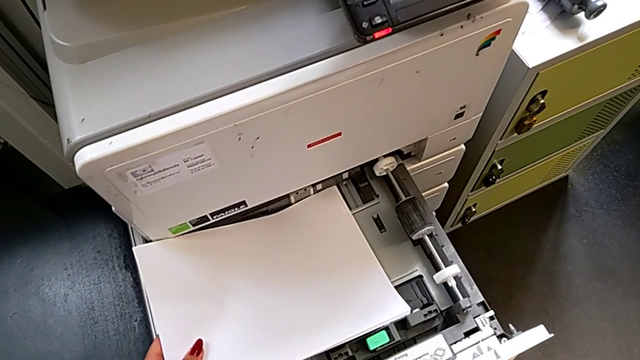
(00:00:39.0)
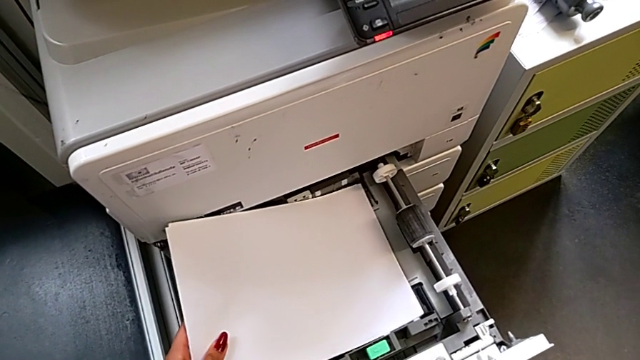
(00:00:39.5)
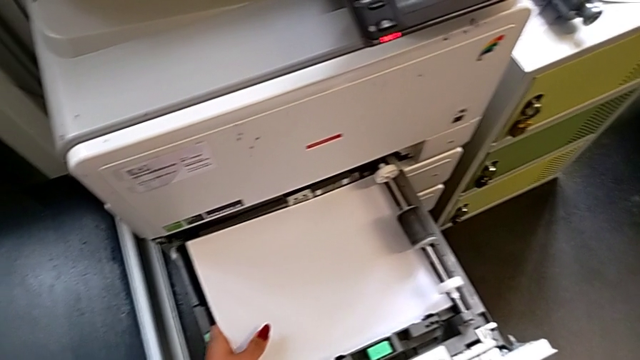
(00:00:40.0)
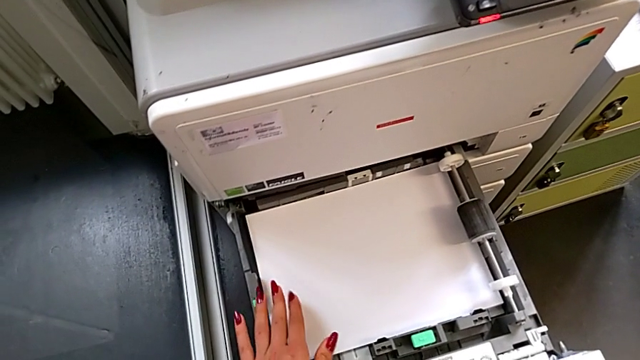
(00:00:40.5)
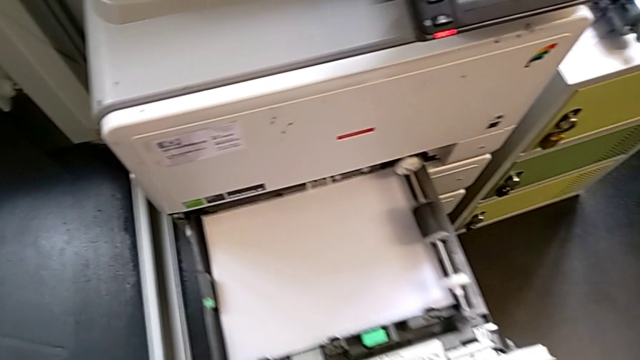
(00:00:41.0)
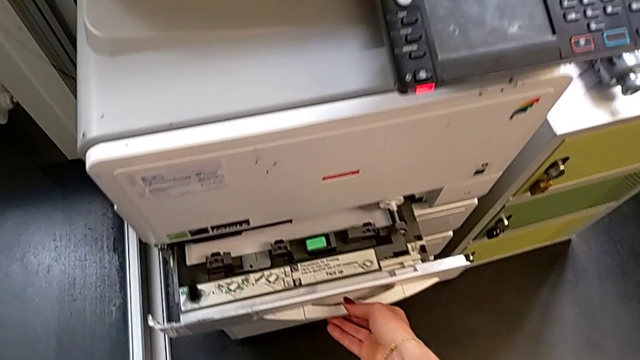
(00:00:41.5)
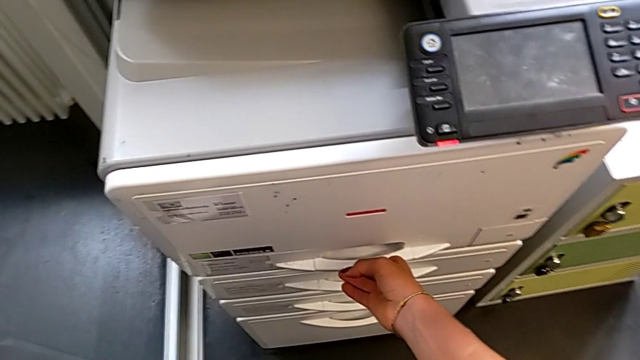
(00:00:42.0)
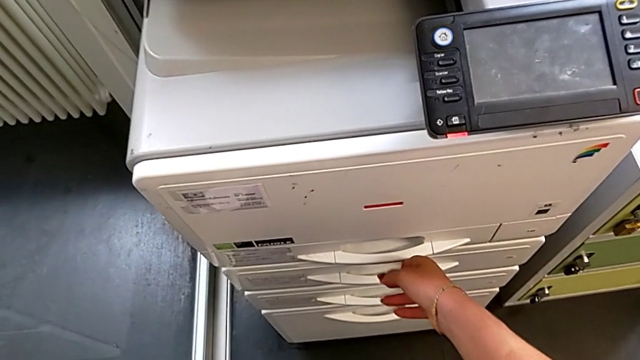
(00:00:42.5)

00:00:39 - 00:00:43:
The camera wearer is loading a paper stack into the paper tray. They insert the paper stack and close the paper tray.

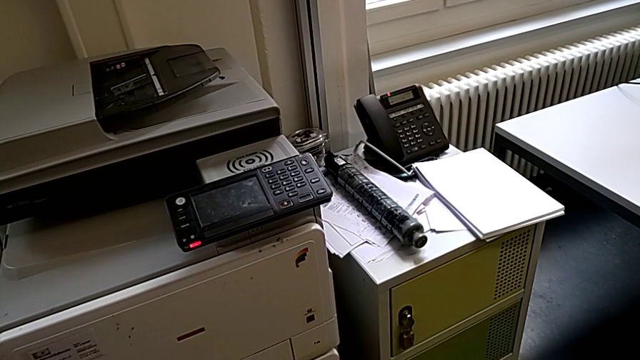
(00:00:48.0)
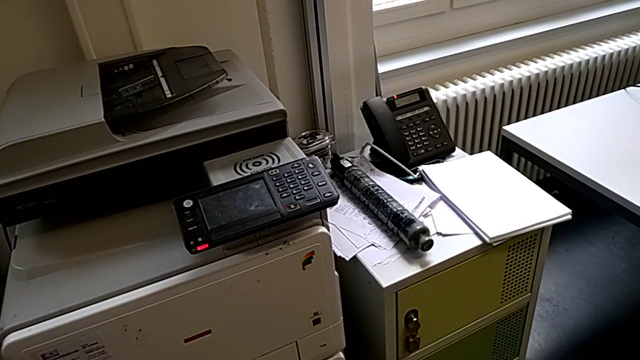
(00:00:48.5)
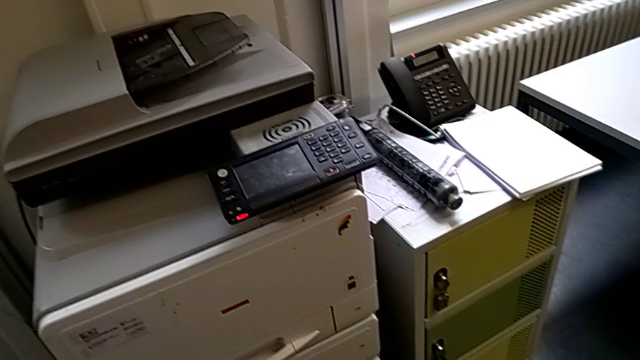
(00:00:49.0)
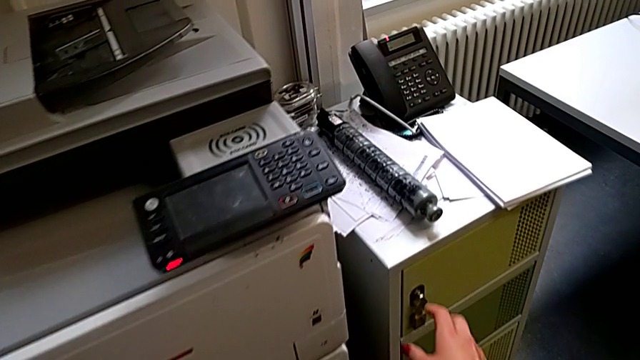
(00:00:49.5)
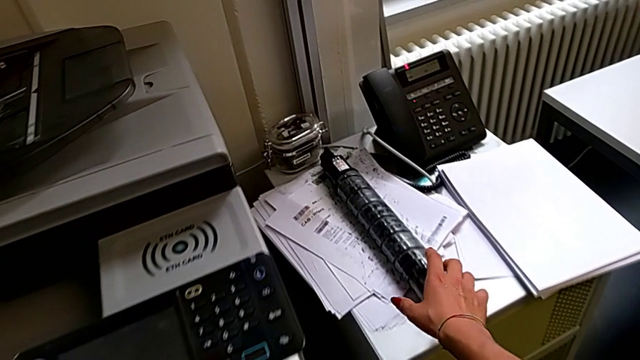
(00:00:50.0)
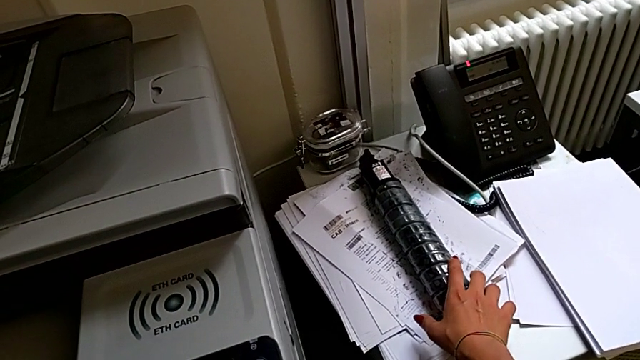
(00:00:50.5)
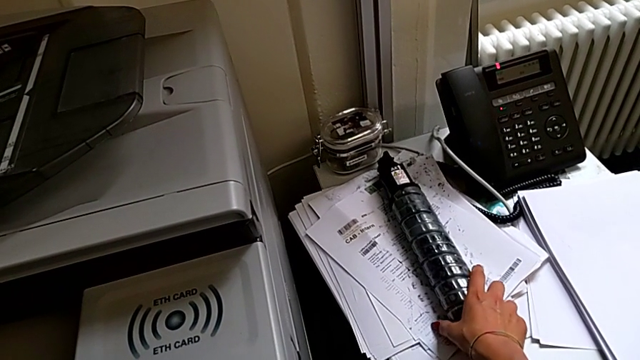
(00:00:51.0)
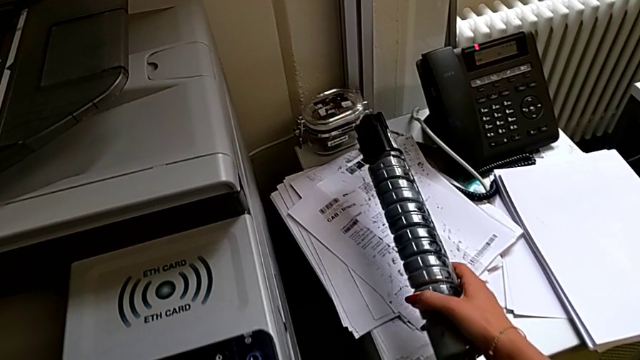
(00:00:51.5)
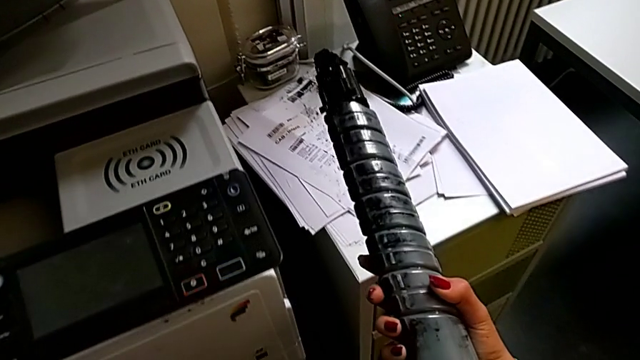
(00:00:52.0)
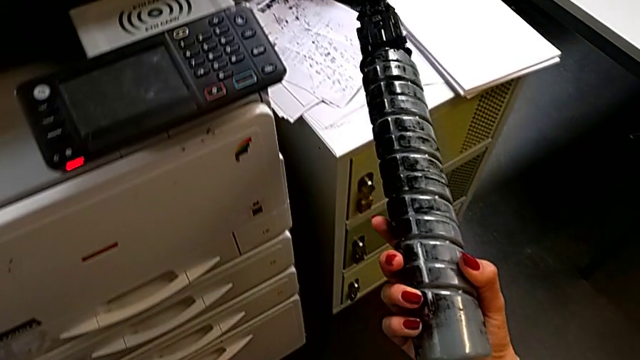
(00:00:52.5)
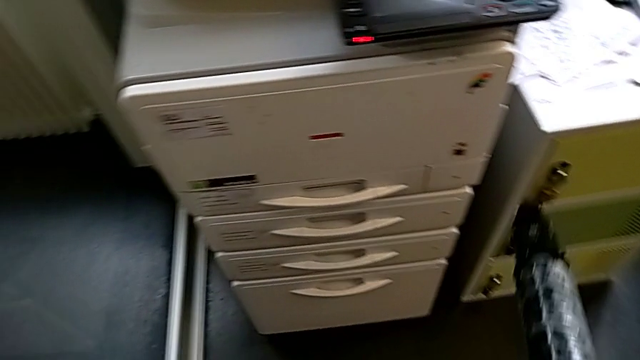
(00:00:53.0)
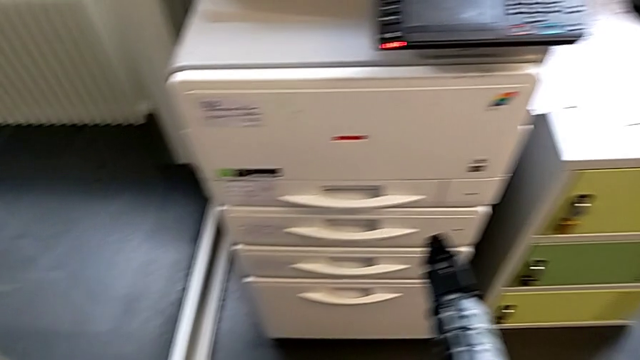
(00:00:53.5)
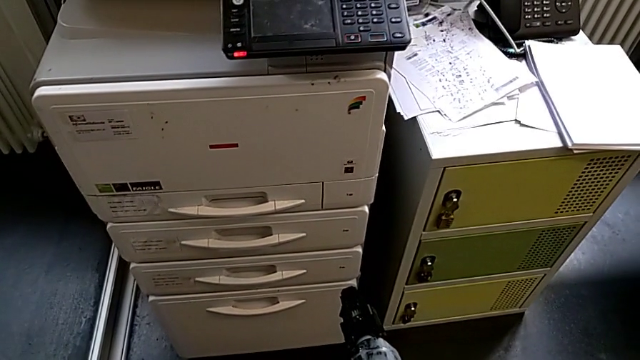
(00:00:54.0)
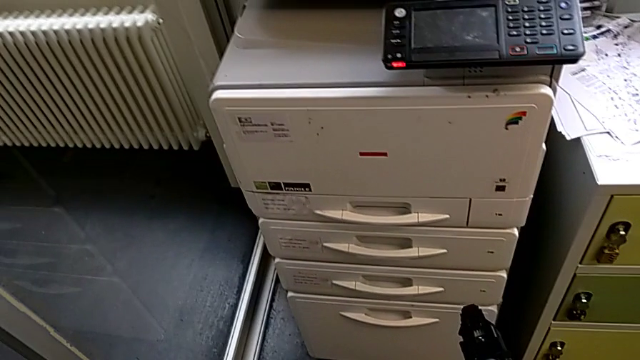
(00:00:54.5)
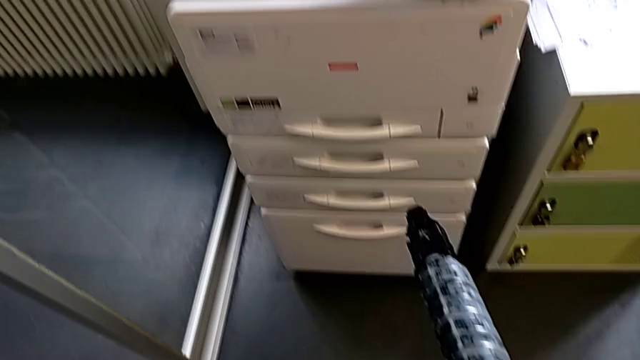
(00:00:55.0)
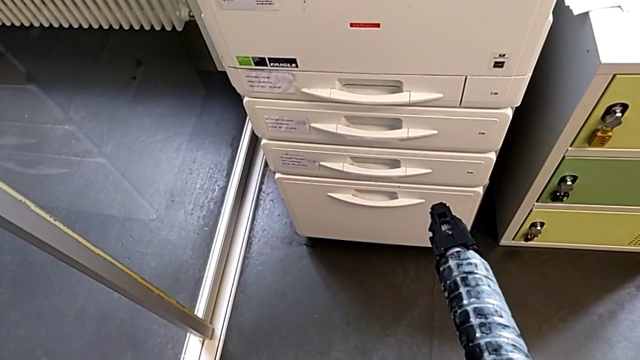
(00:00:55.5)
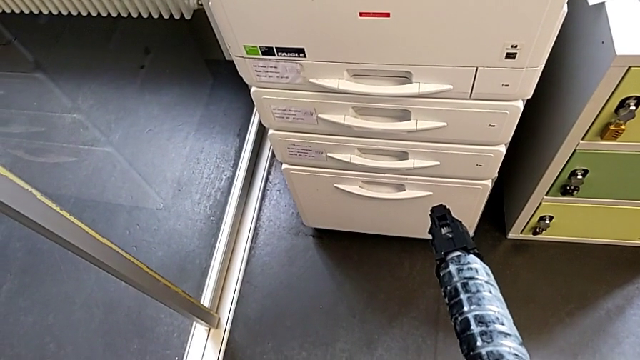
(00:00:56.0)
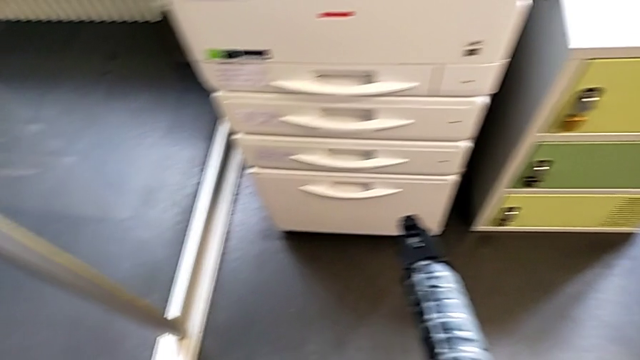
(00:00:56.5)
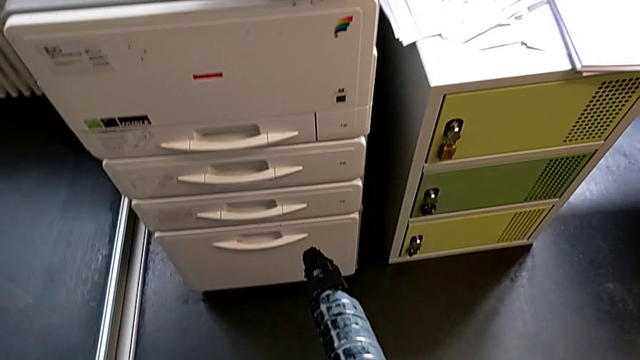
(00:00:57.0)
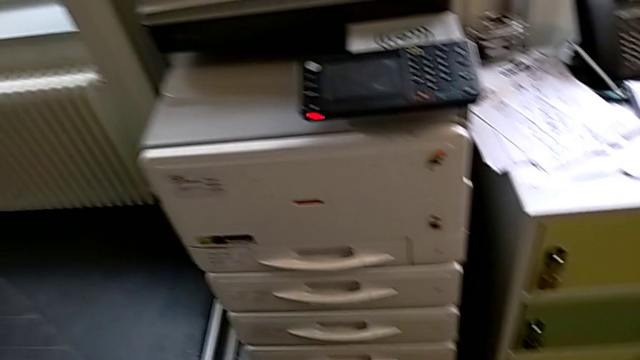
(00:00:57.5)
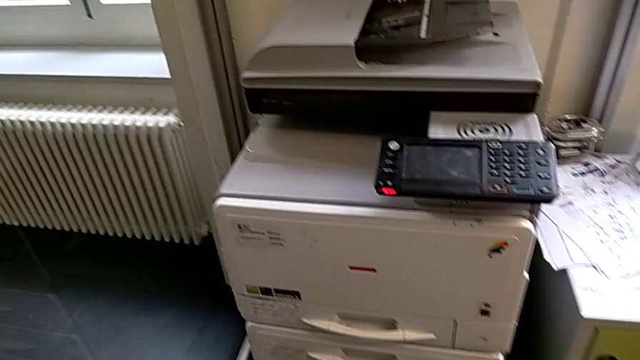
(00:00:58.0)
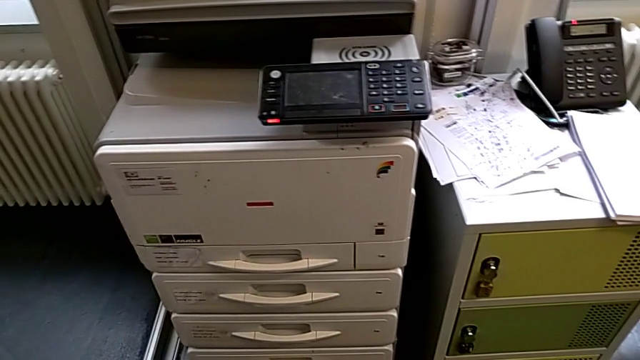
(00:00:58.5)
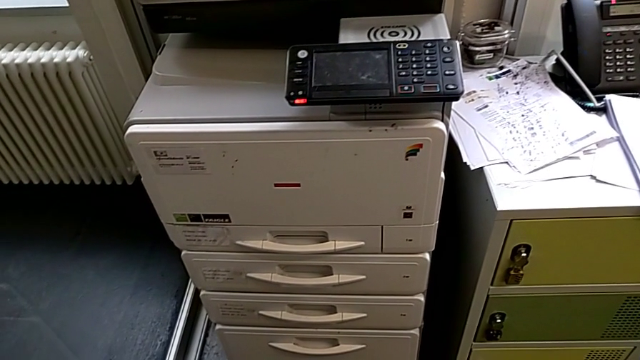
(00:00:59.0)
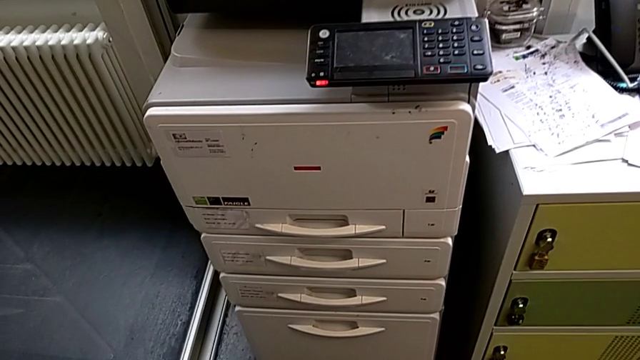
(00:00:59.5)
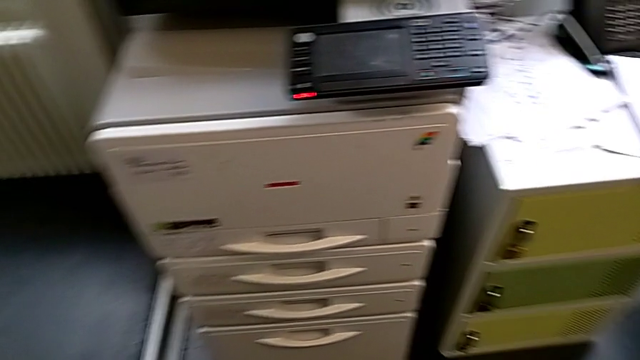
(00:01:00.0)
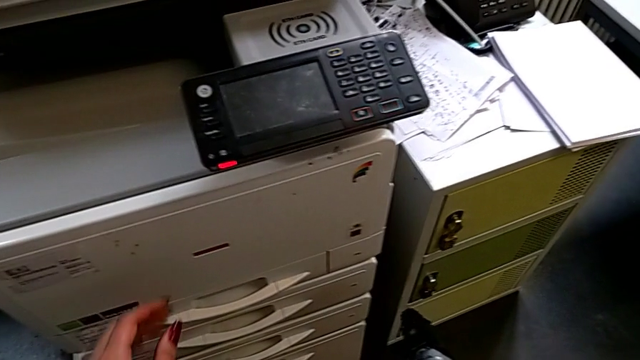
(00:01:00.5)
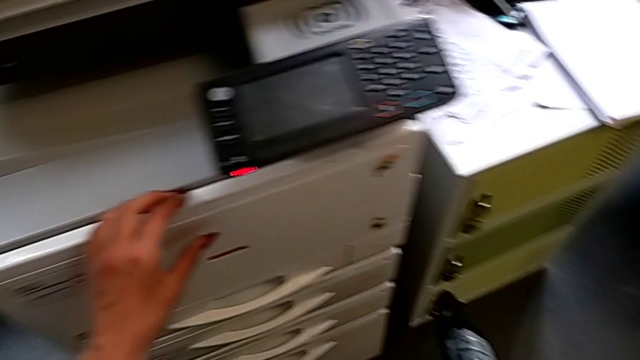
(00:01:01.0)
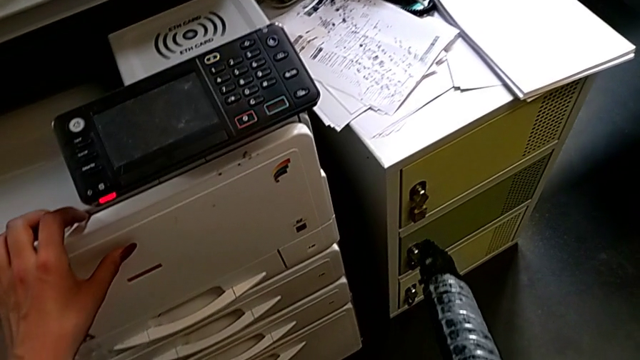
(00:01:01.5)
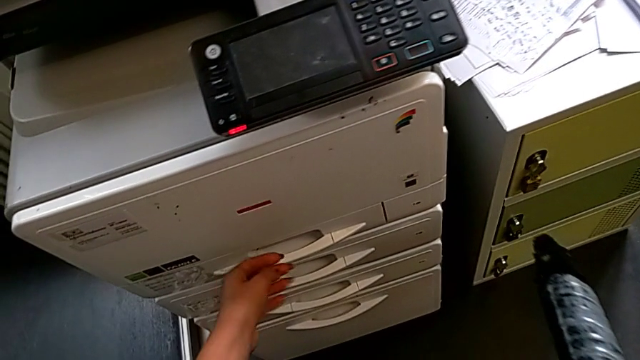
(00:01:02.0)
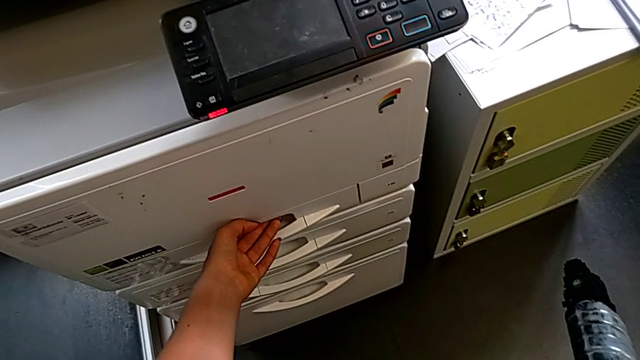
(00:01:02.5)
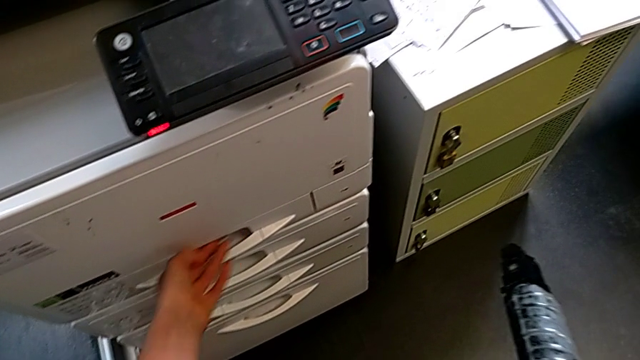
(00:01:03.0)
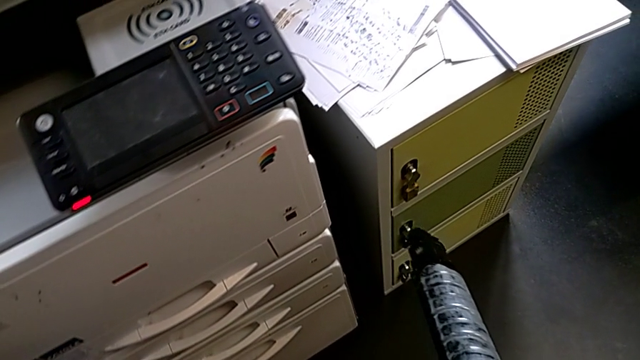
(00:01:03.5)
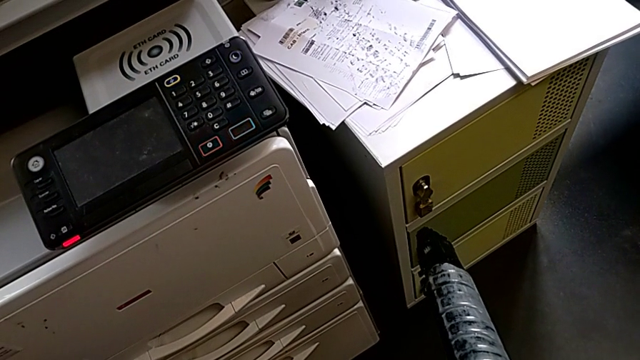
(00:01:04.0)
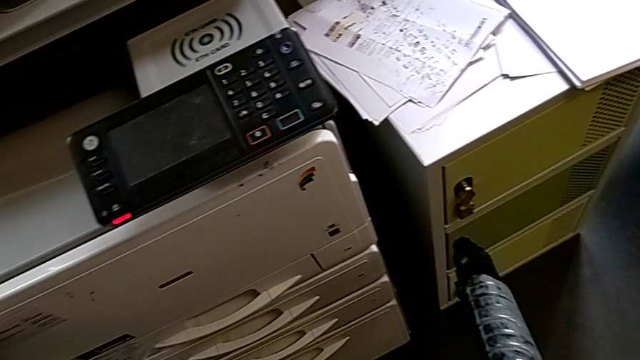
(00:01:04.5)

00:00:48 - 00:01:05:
The camera wearer is exchanging a black ink cartridge. They approach the black ink cartridge, grab the new ink cartridge, hold it, touch the top cartridge gate and wrongly touch the bottom paper tray, trying to open the tray from the wrong way.
